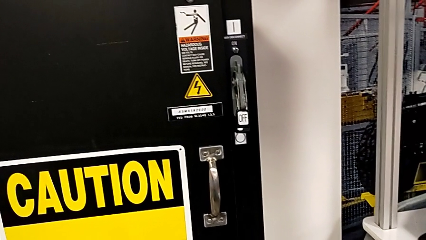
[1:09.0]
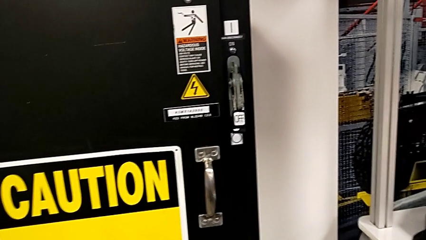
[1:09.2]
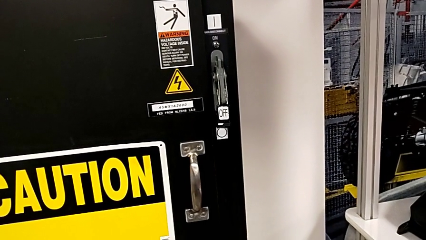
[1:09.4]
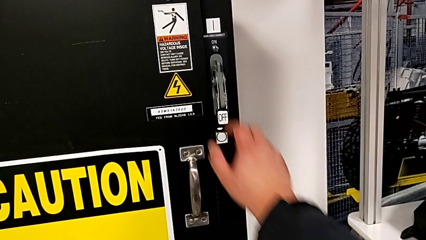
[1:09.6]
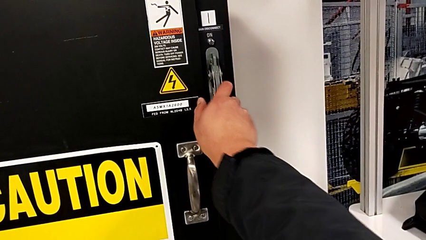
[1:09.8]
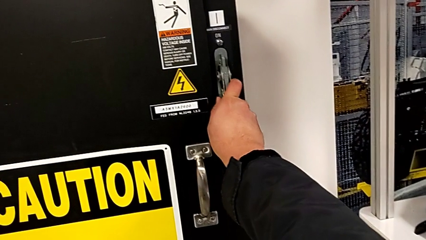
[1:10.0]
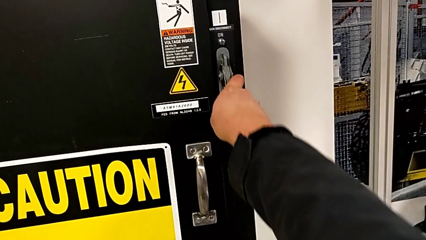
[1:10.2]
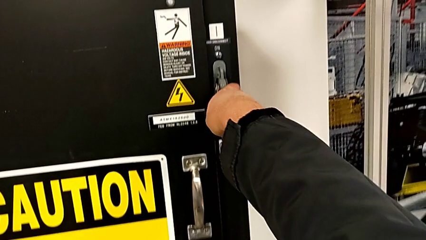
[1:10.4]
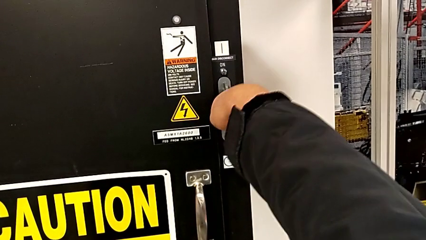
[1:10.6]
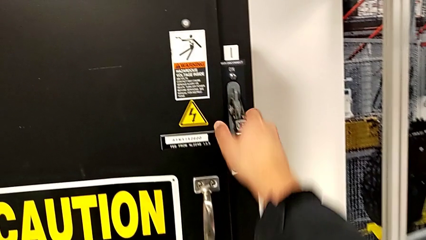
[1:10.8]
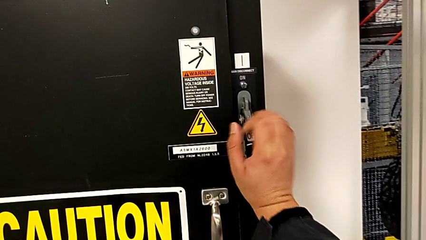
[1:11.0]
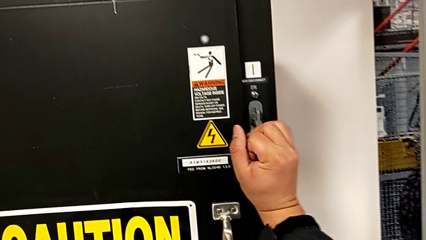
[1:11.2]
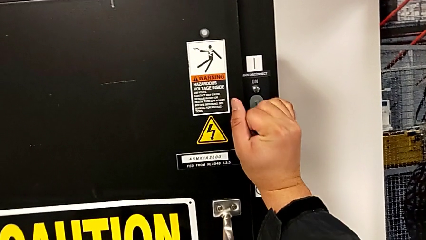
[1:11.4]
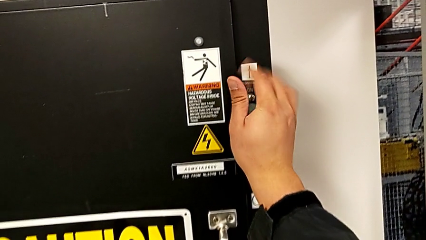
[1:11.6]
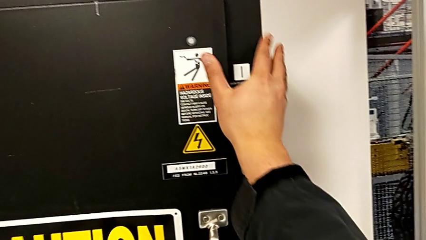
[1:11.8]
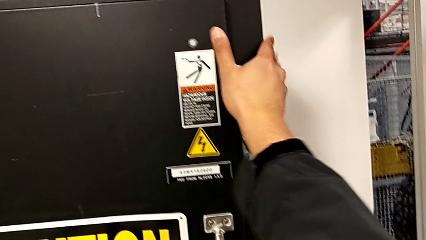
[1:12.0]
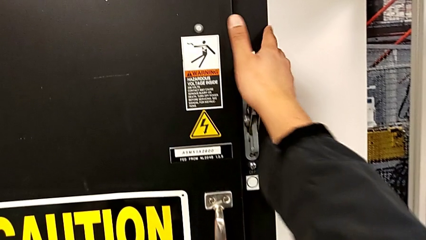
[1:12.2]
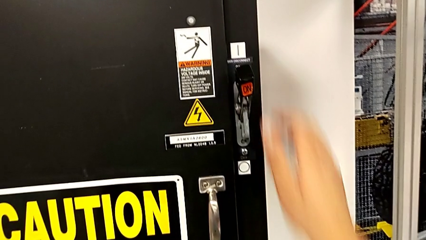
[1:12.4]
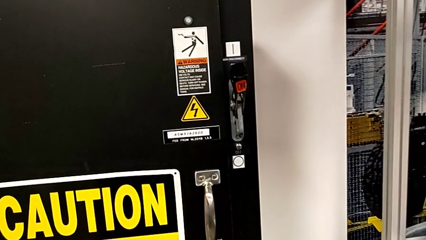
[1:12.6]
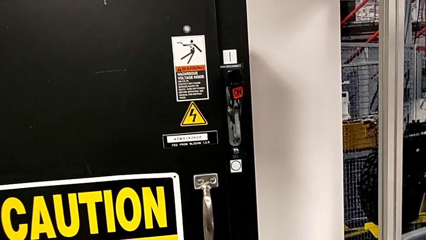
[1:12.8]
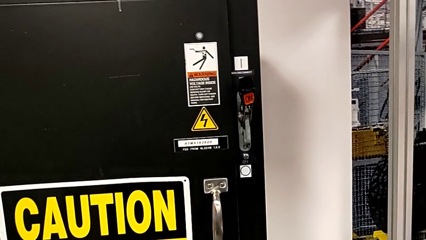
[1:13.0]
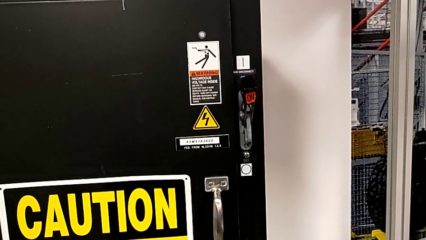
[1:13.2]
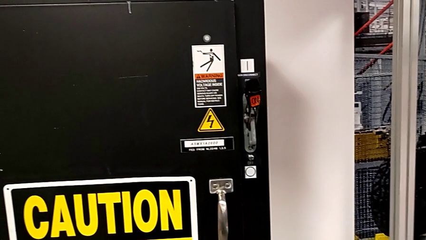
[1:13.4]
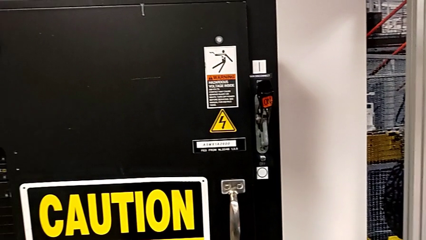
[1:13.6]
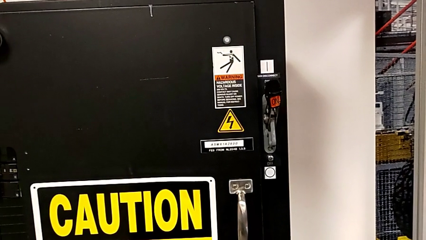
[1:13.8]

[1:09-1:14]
The camera wearer turns on the circuit breaker. They pull the lever.

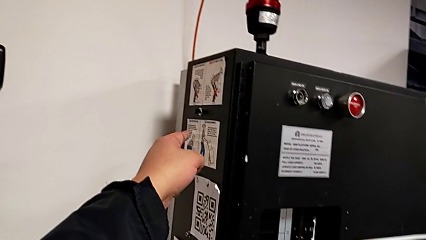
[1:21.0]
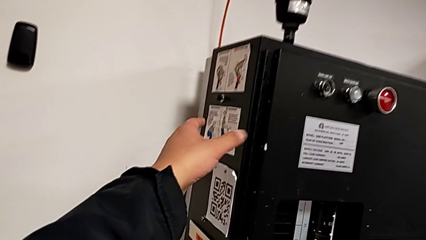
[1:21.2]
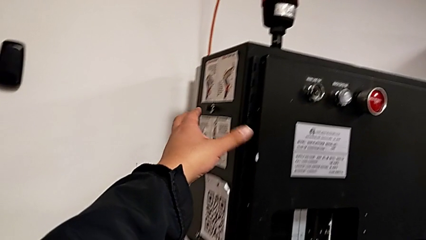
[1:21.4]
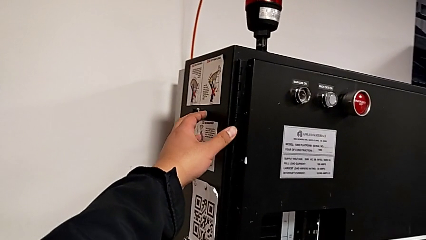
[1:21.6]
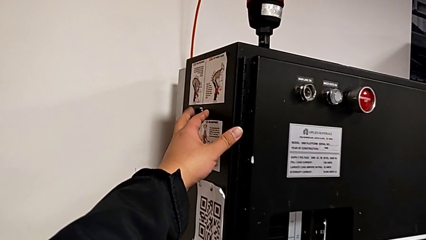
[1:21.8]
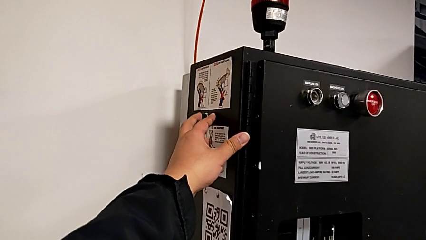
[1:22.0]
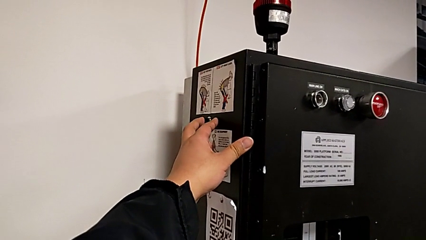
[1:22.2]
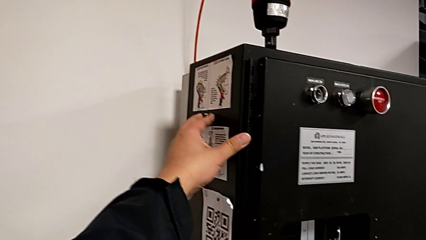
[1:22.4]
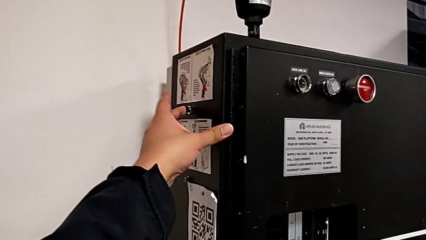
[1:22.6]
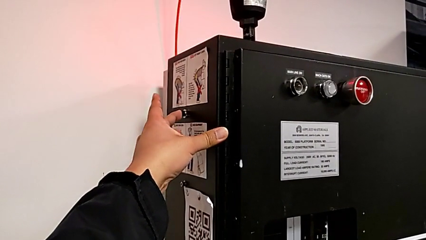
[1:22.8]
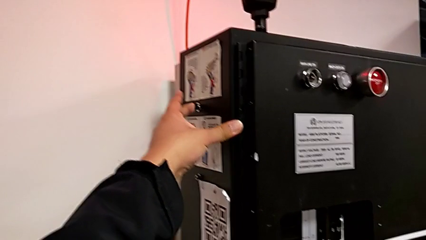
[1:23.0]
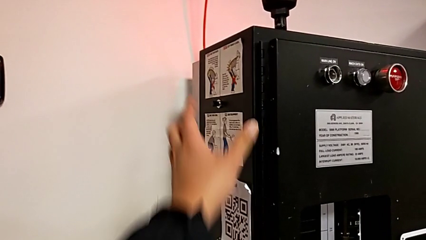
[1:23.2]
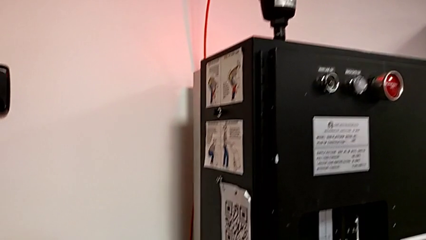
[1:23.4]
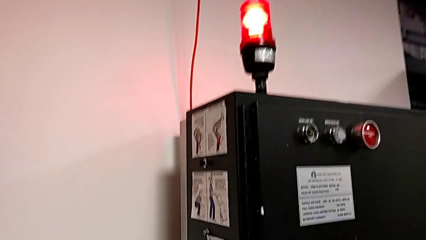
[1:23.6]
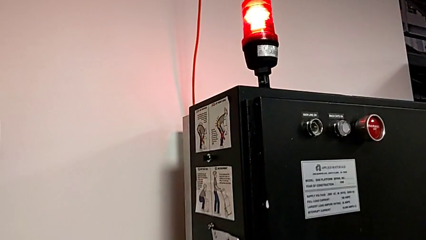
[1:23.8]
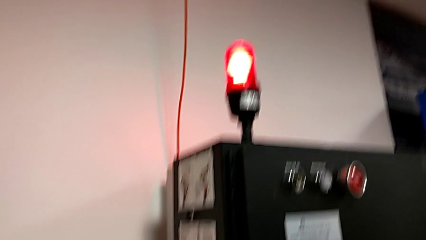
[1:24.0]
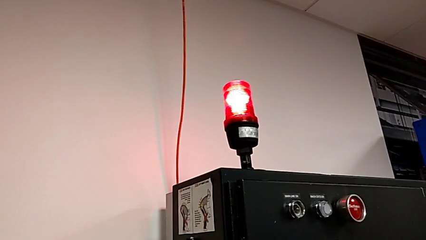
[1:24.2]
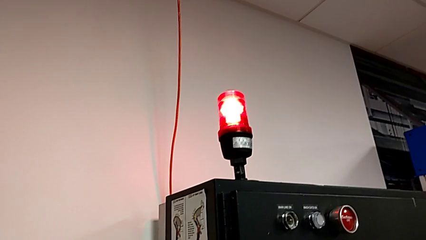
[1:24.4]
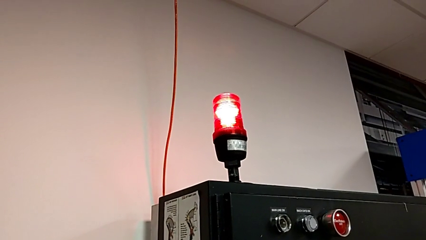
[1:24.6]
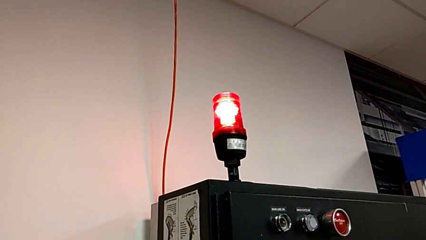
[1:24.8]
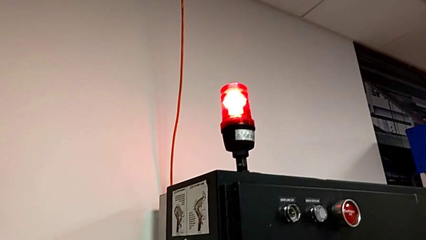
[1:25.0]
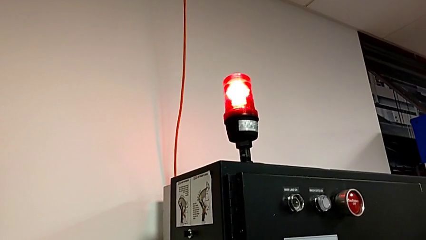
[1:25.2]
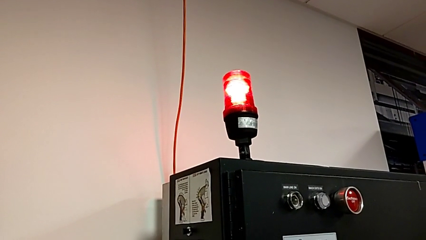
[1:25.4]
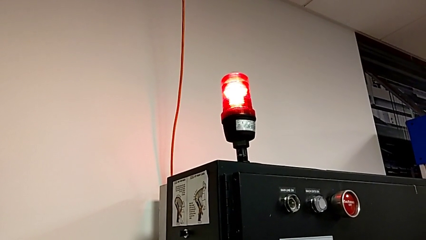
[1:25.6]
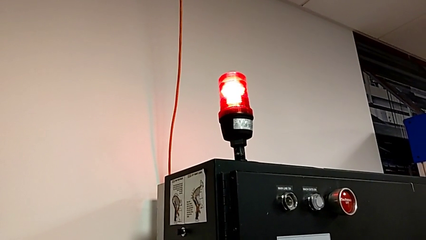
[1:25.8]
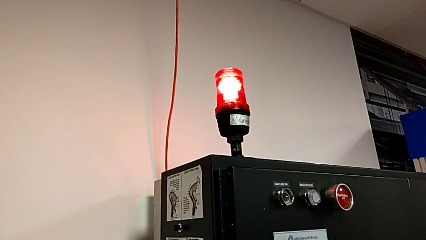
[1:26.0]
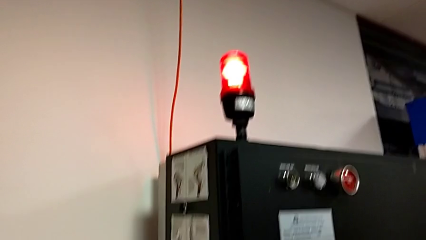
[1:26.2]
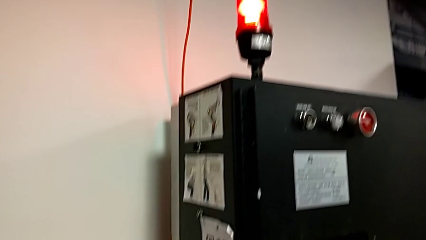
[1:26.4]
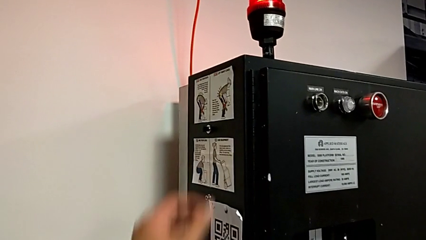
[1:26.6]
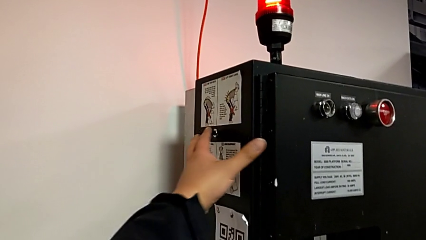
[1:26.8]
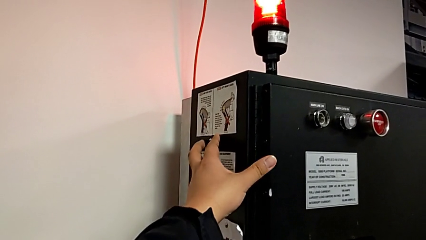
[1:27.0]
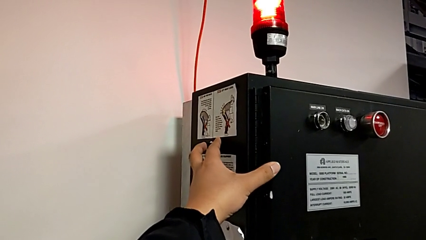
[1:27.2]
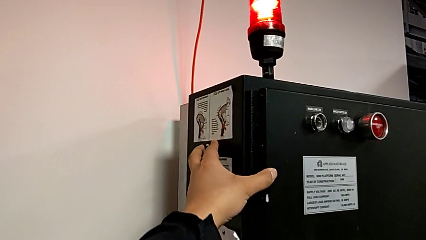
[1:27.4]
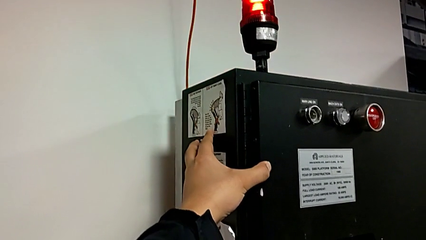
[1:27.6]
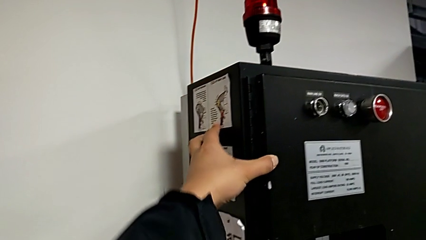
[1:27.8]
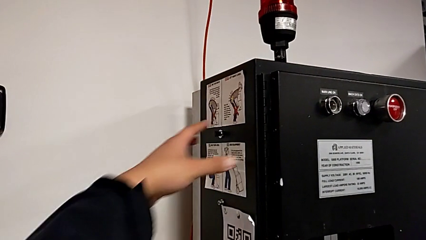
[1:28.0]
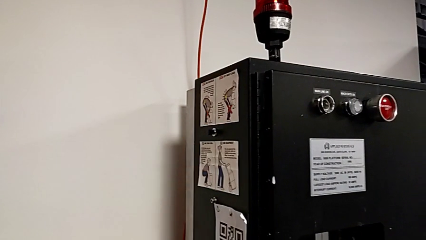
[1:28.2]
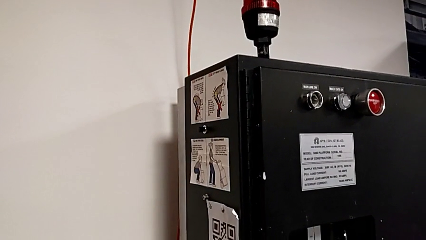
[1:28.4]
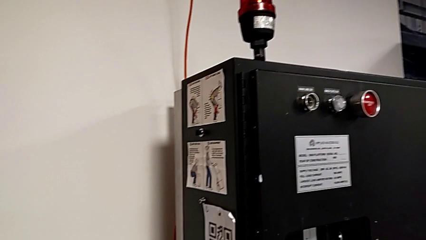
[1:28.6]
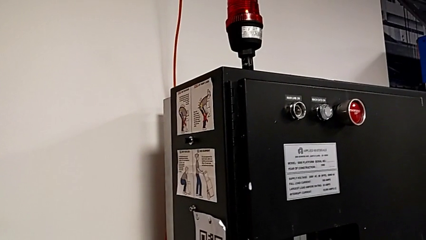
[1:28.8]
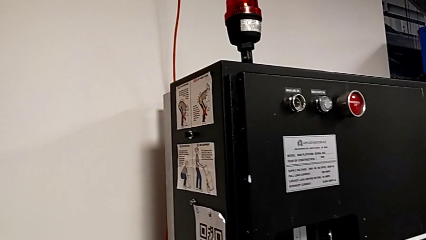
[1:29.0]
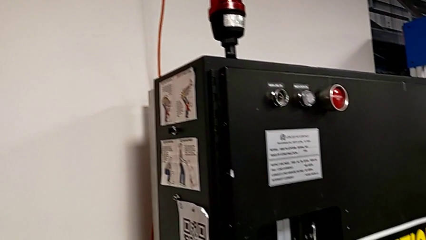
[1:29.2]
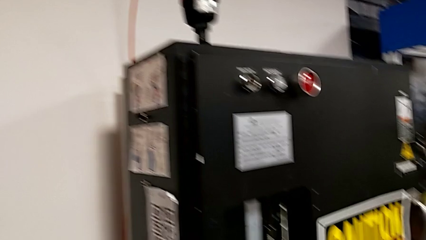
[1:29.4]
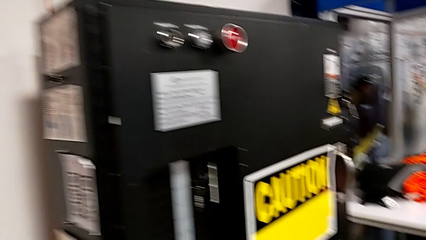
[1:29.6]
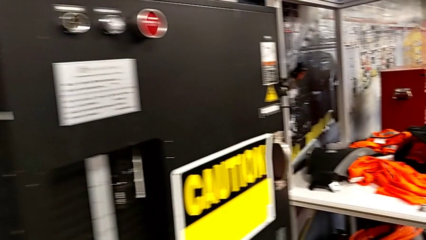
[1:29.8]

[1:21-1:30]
The camera wearer resets the circuit breaker. They approach the reset button and press it twice.

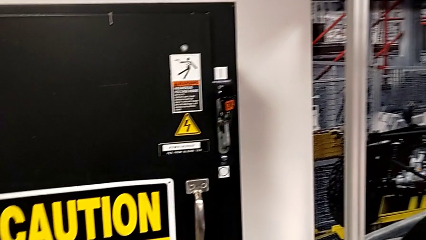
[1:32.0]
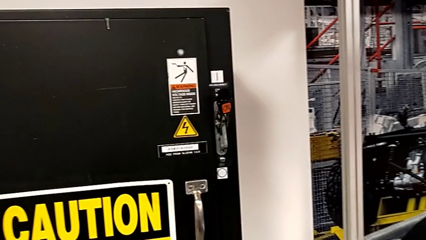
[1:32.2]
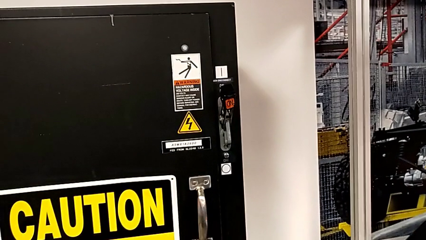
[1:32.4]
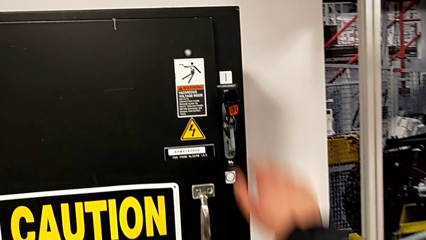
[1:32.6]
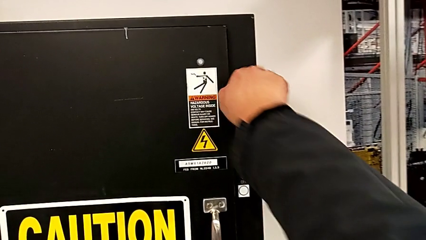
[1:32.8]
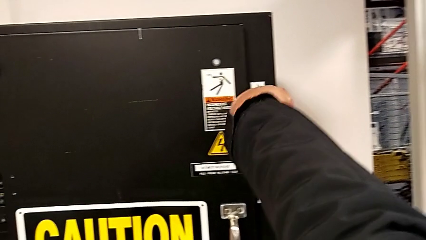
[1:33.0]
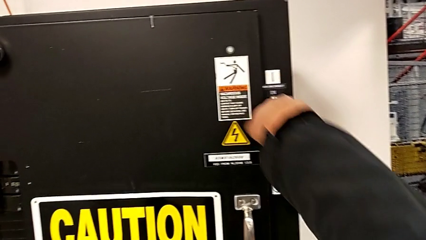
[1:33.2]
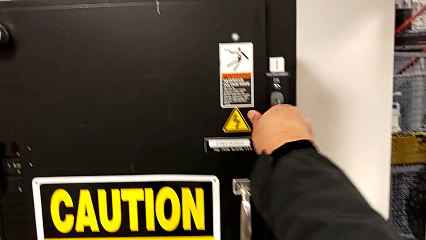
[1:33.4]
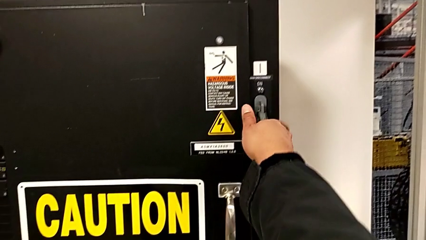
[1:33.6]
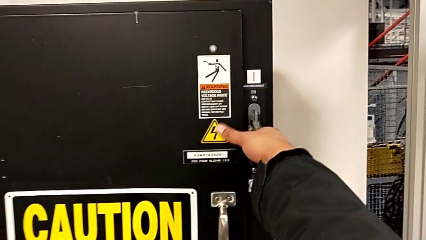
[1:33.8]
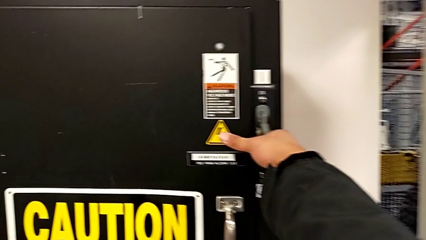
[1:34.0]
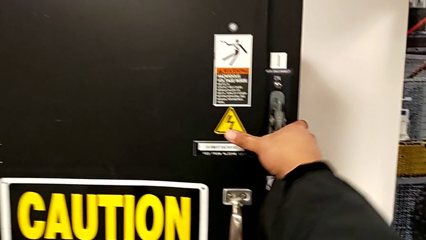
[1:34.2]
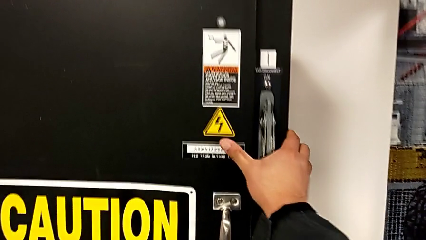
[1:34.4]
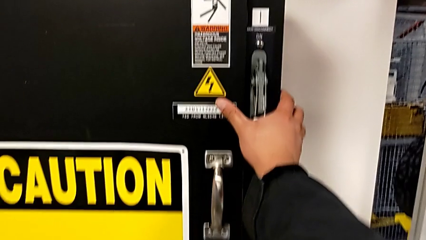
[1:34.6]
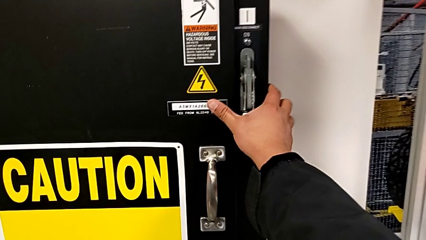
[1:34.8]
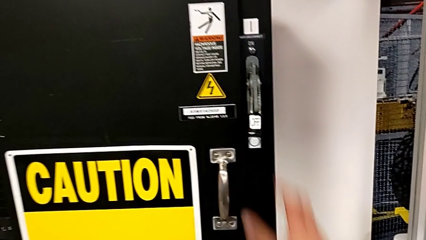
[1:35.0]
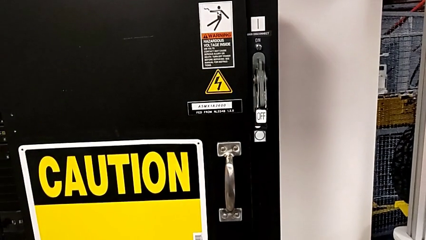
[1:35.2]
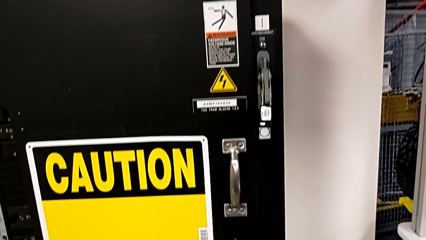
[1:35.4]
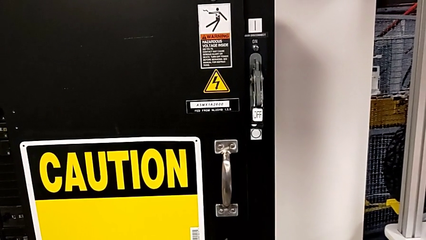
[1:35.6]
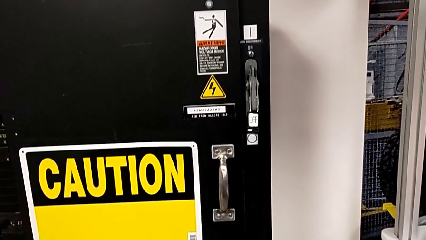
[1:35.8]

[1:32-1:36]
The camera wearer turns off the circuit breaker. They push the lever.
